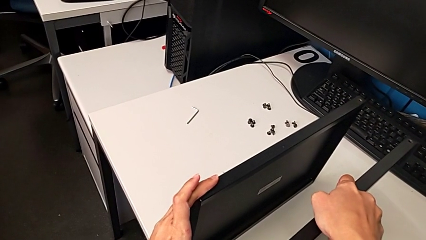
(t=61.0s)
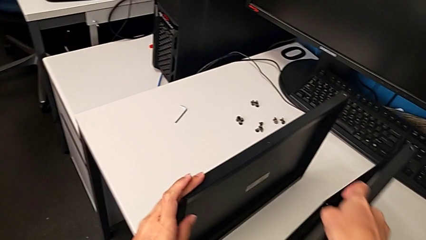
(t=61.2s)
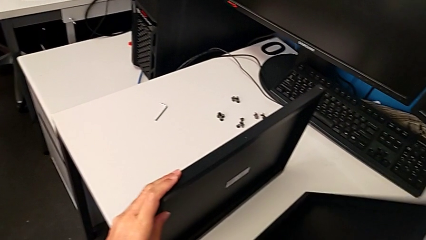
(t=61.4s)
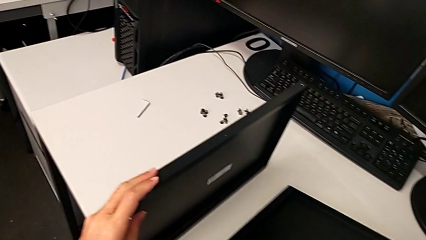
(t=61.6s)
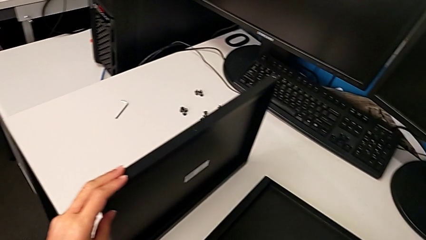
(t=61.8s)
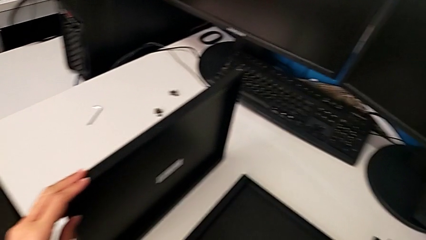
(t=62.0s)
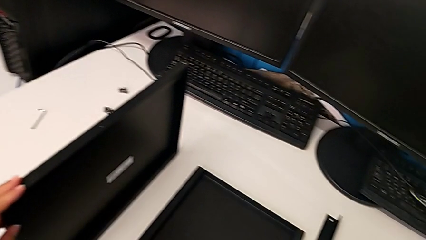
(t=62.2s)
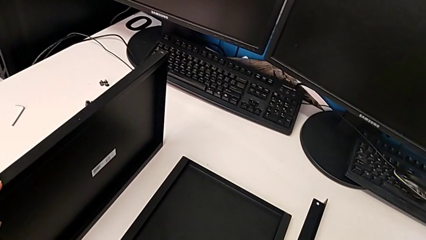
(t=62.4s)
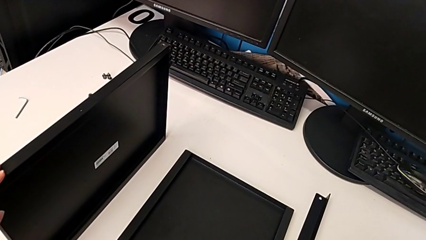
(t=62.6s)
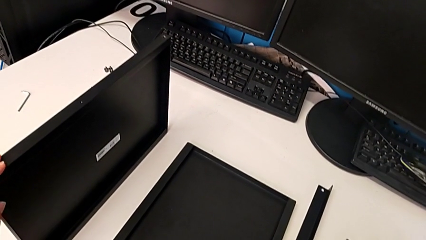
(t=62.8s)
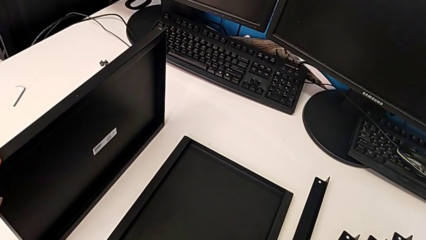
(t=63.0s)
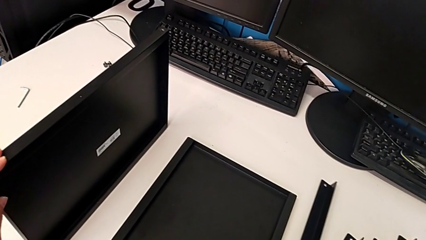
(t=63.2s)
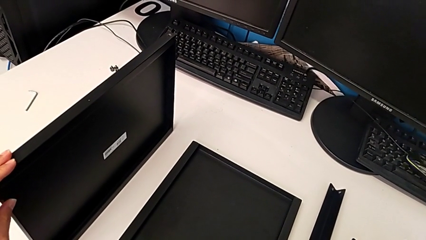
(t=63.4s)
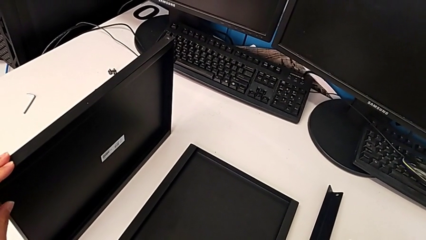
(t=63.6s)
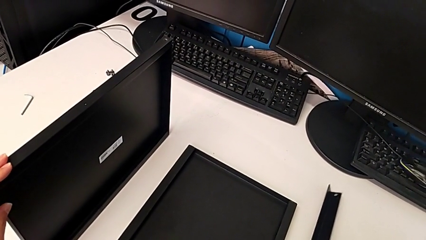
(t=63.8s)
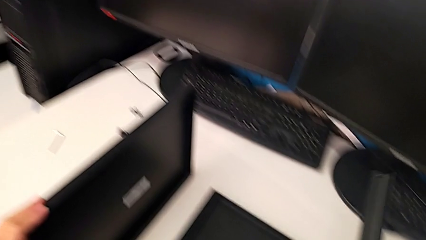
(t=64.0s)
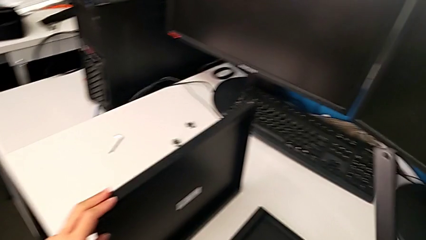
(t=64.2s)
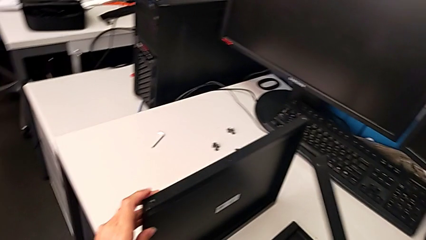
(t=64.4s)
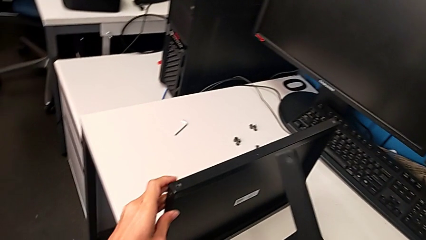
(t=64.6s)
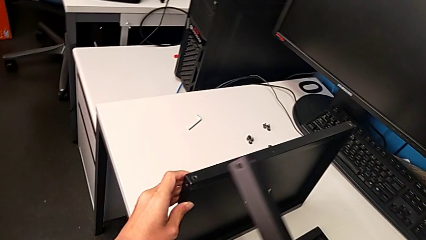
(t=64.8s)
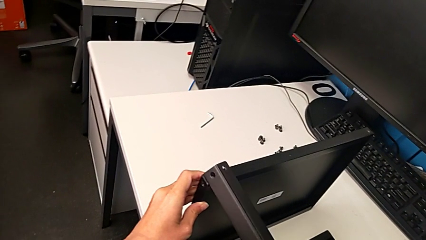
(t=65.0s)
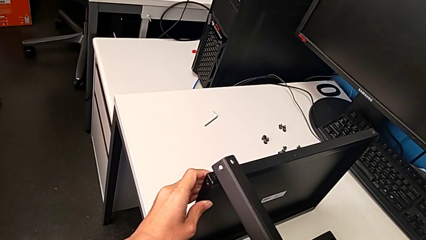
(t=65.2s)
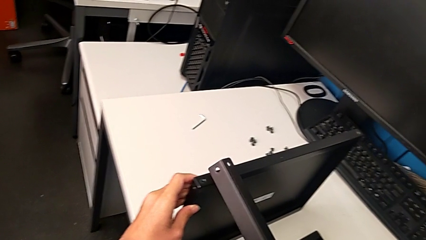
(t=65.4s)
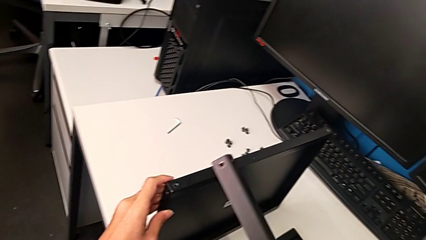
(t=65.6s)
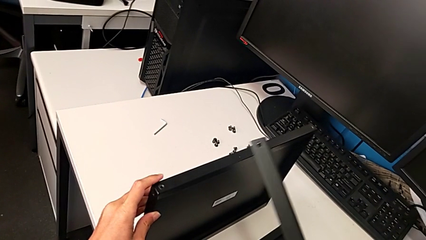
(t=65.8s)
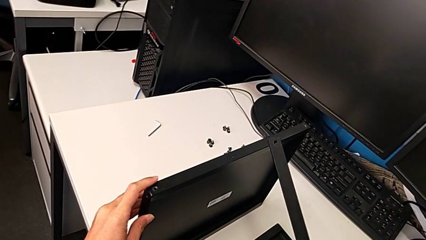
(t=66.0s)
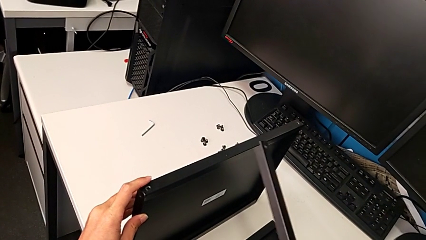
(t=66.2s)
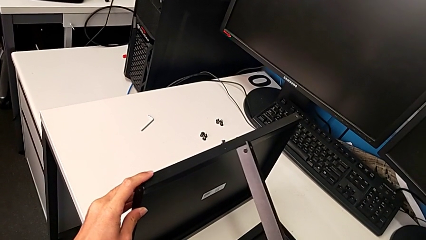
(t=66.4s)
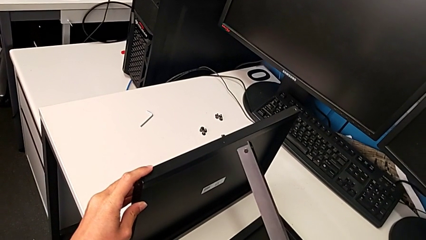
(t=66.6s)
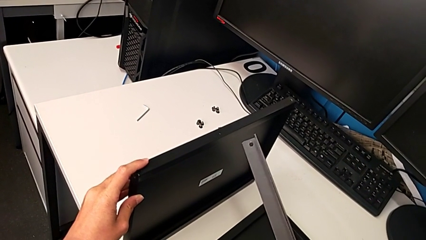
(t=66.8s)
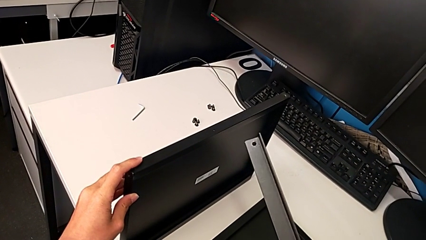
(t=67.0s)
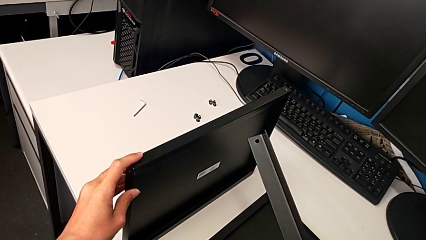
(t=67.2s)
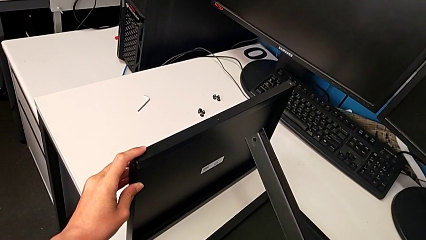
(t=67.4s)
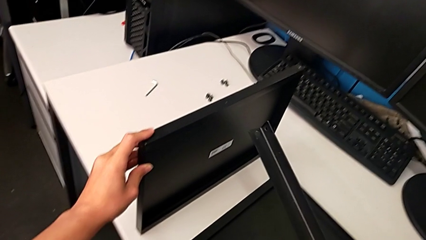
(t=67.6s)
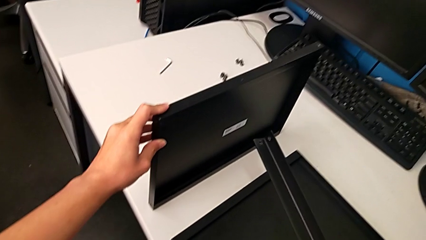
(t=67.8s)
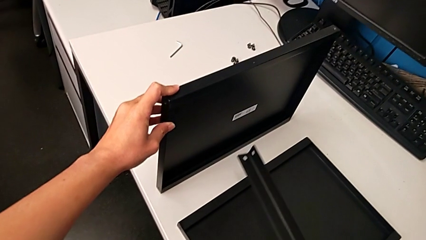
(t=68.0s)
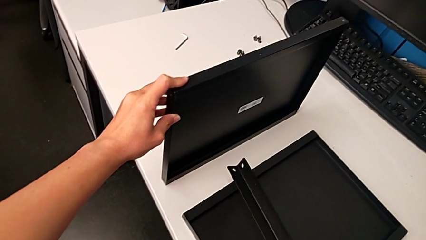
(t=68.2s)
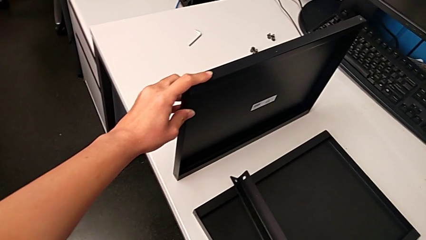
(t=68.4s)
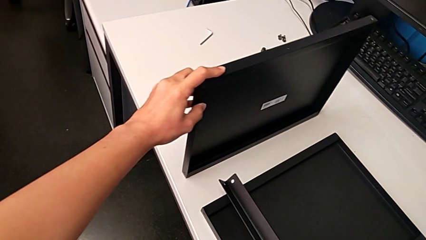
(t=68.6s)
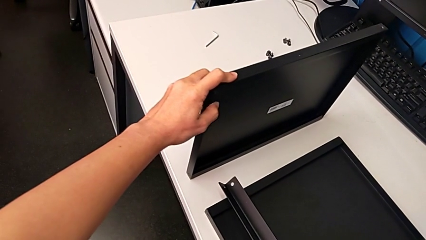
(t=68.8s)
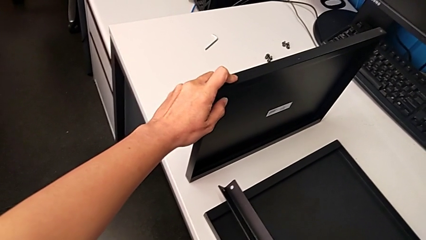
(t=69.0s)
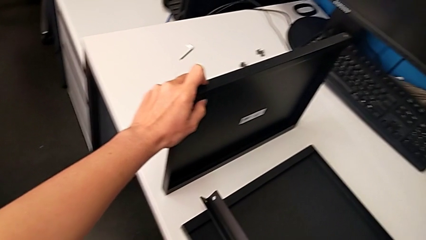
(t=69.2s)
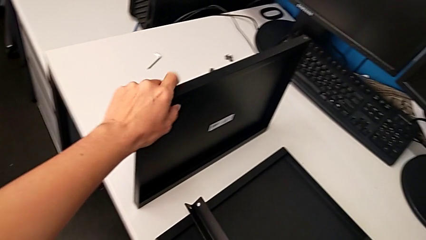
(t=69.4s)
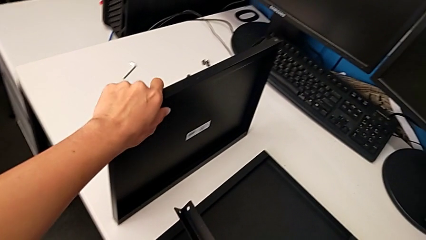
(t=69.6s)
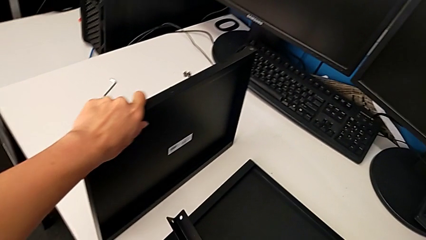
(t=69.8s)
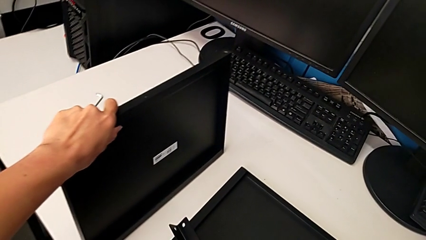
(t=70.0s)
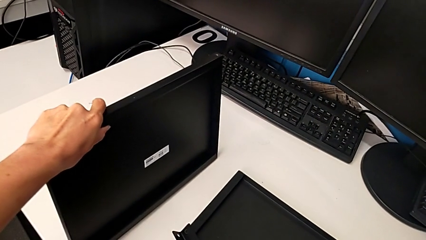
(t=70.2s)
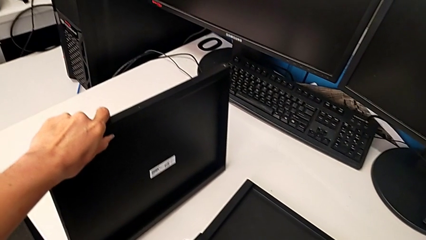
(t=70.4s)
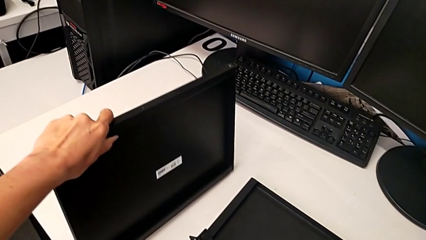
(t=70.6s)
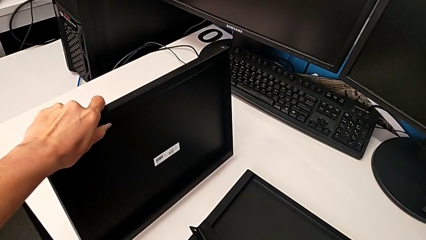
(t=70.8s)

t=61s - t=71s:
The camera wearer is inspecting the base. They place the second tray, wrongly grab the leg and inspect it.

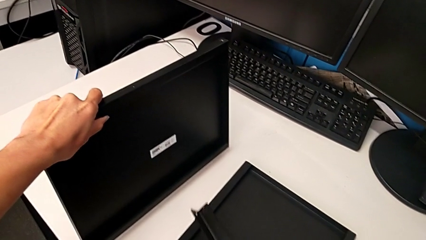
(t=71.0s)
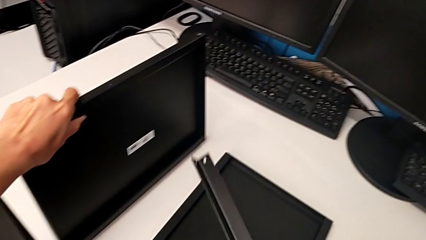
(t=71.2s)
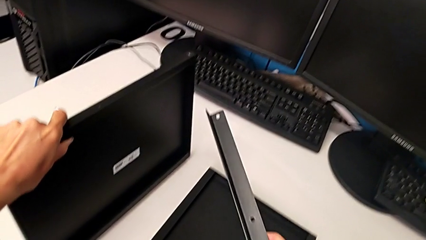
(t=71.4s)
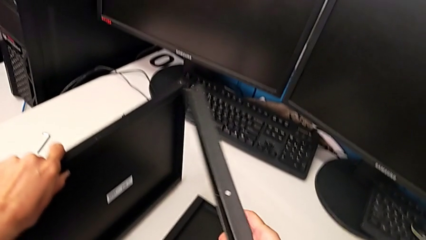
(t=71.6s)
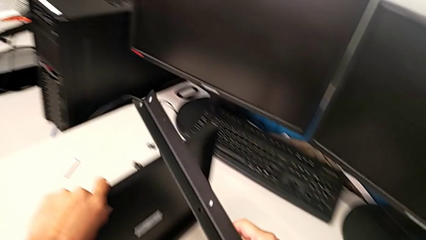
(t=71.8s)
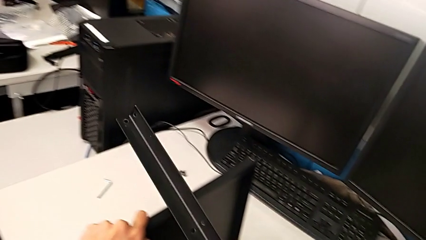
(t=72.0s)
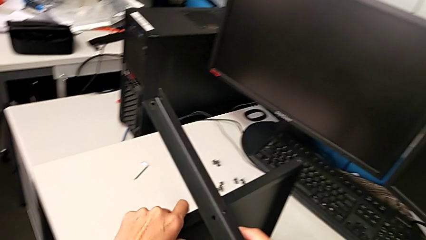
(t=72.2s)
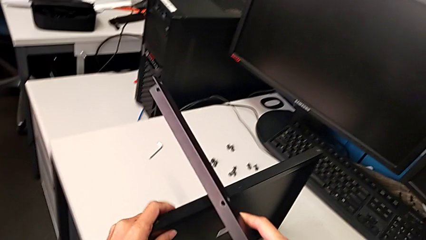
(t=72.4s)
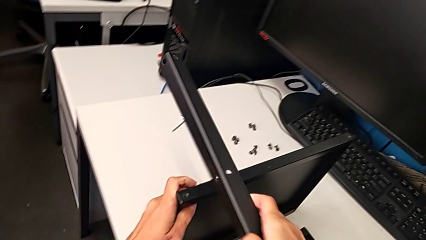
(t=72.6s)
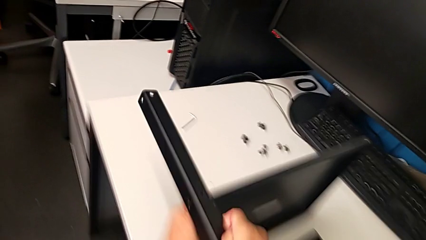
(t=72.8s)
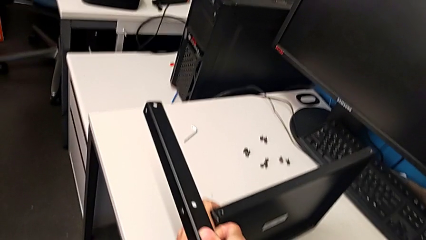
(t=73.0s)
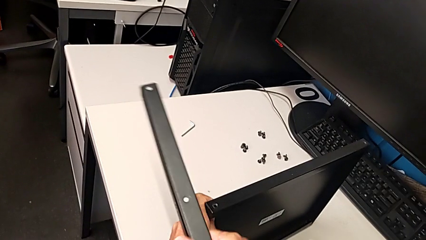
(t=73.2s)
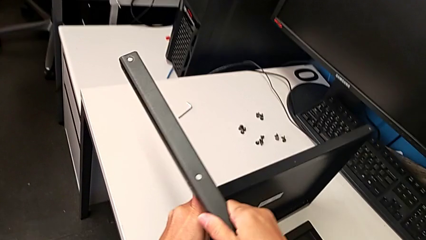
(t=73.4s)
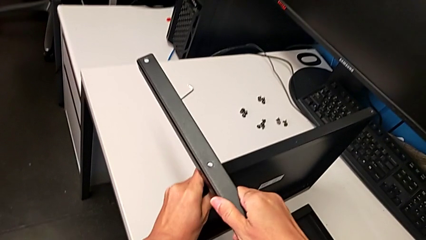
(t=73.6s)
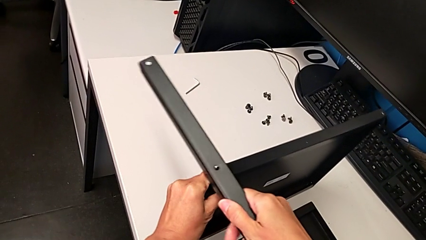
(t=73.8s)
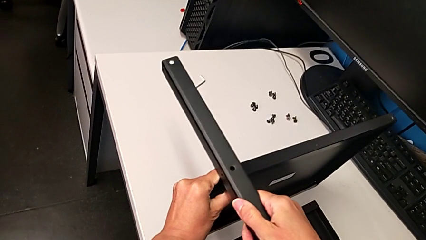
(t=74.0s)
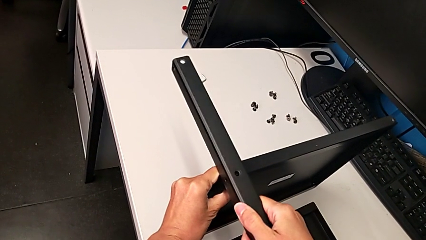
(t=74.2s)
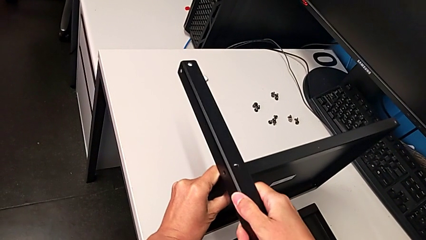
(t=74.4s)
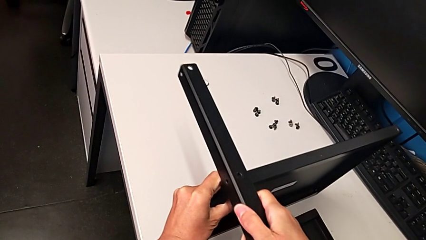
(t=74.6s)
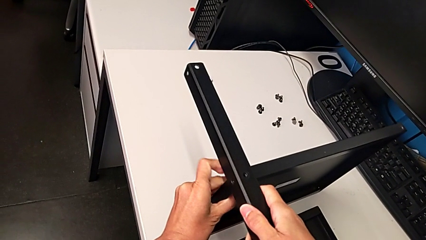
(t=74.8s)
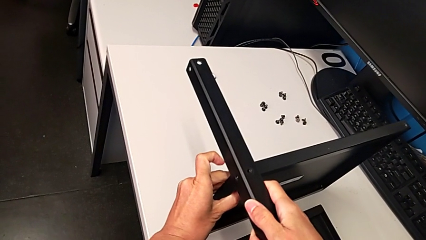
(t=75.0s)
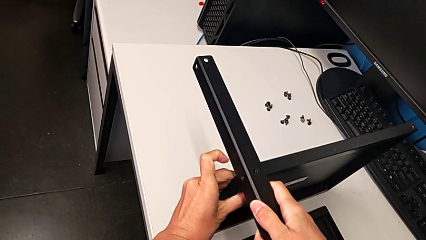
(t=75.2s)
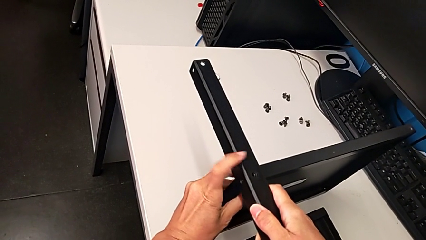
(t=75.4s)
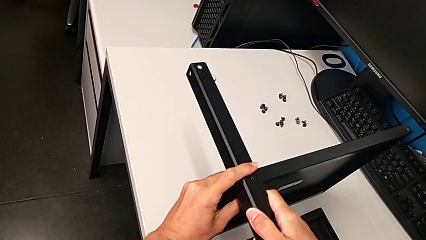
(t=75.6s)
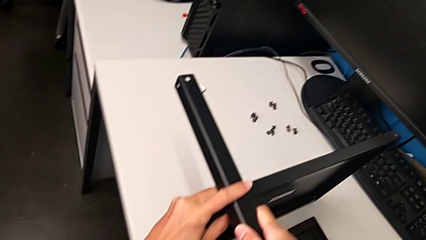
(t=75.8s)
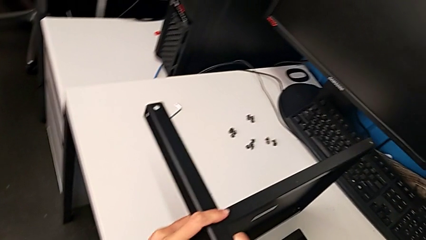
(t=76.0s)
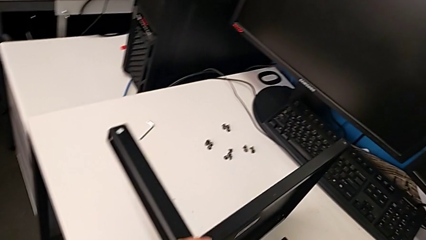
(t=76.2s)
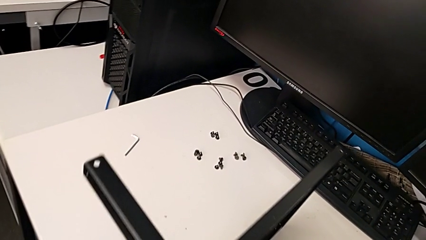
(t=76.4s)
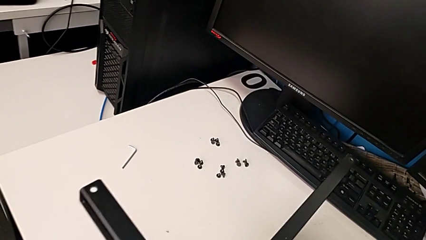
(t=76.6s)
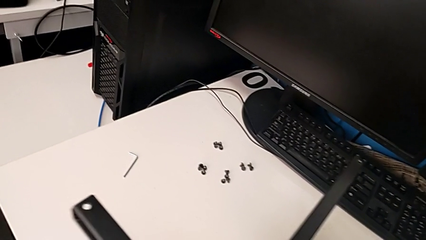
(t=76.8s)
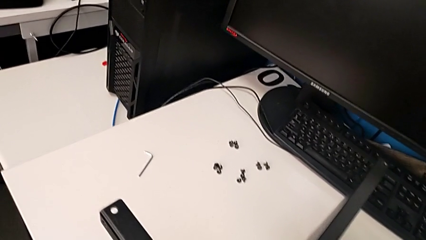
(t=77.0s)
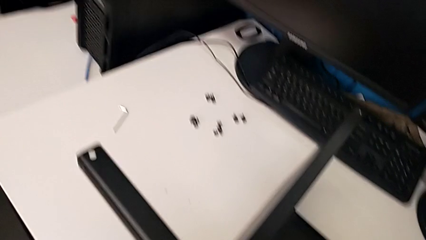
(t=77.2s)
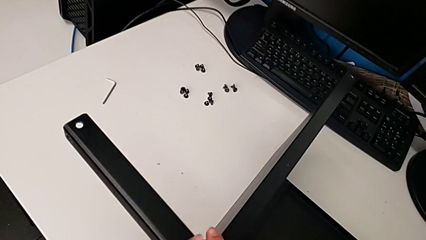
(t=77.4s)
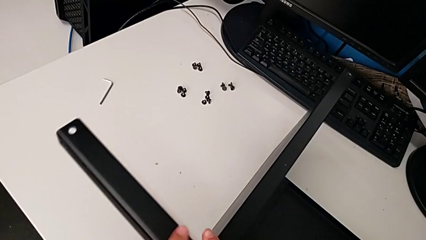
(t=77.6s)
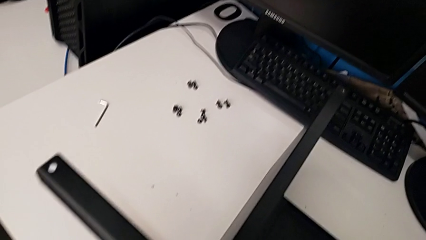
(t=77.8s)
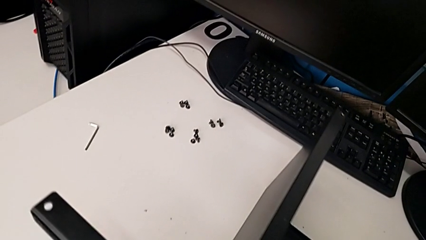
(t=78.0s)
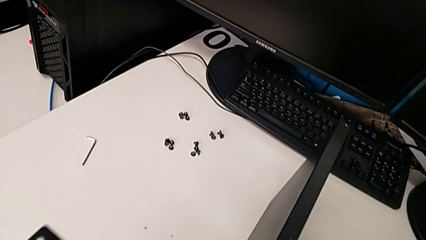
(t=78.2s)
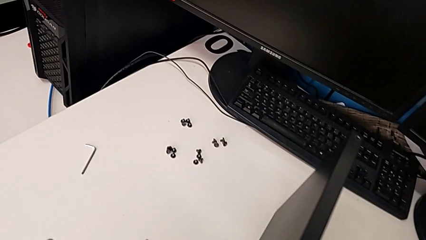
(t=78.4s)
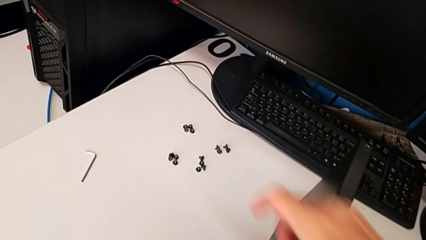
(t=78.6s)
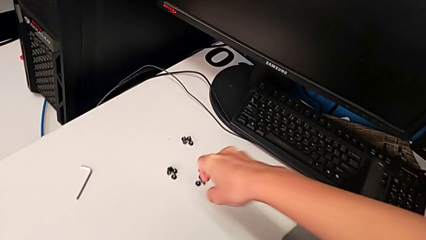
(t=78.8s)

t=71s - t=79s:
The camera wearer is screwing the middle part of the base. They align the first leg and hold the leg.
